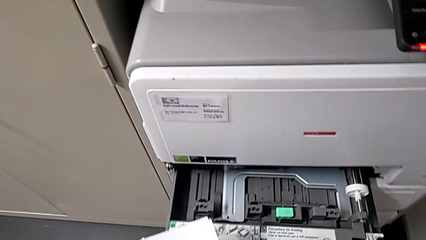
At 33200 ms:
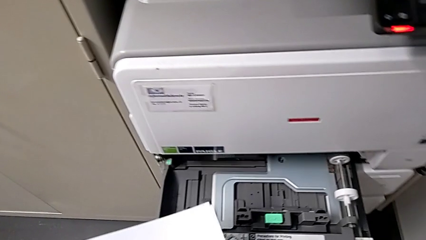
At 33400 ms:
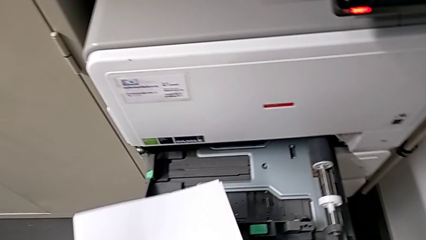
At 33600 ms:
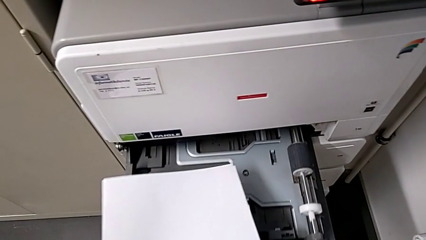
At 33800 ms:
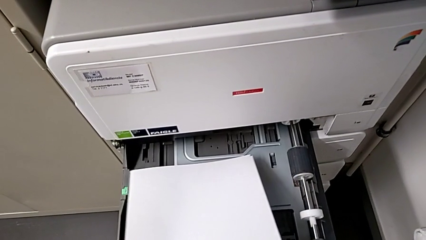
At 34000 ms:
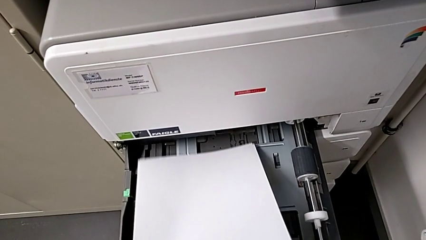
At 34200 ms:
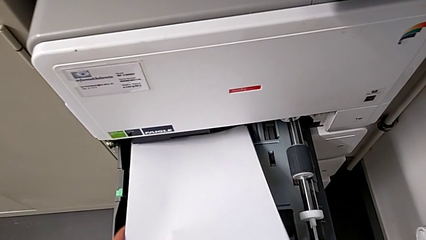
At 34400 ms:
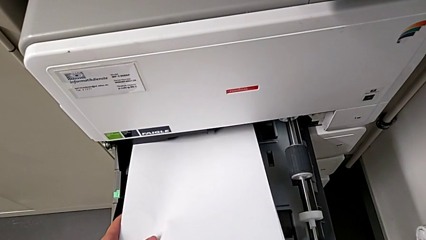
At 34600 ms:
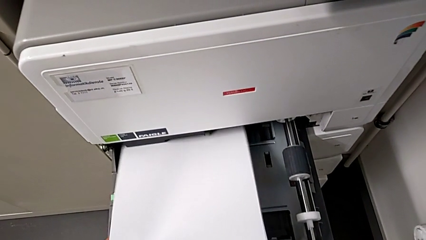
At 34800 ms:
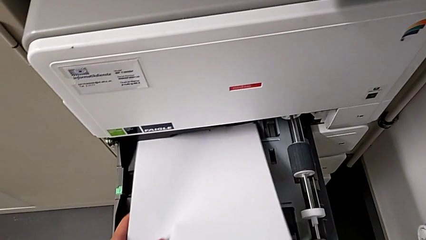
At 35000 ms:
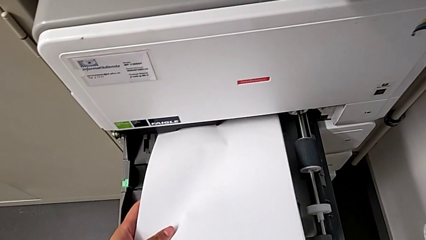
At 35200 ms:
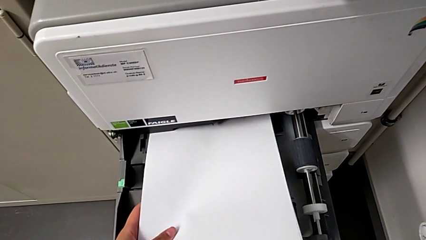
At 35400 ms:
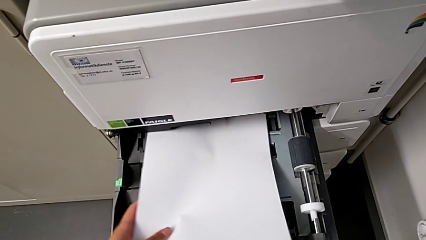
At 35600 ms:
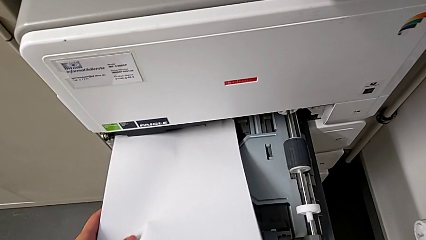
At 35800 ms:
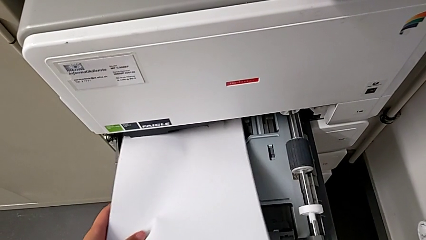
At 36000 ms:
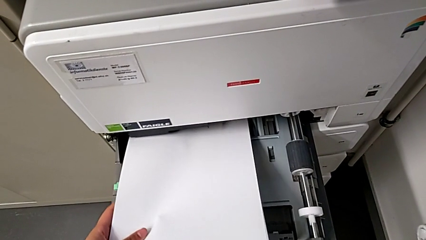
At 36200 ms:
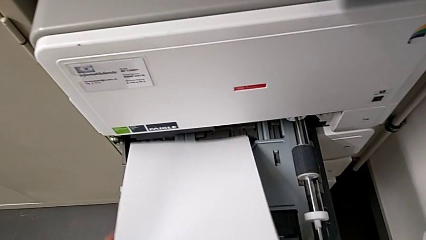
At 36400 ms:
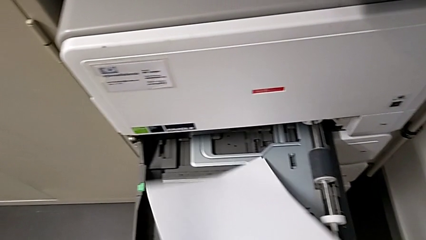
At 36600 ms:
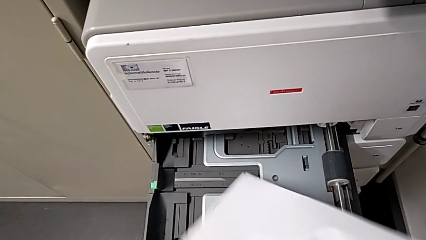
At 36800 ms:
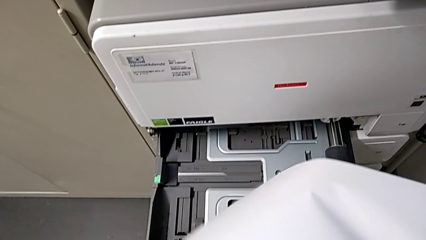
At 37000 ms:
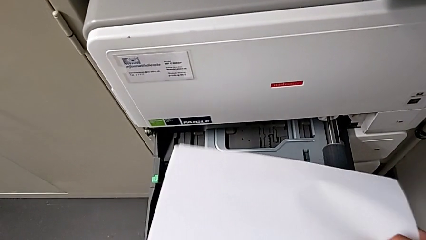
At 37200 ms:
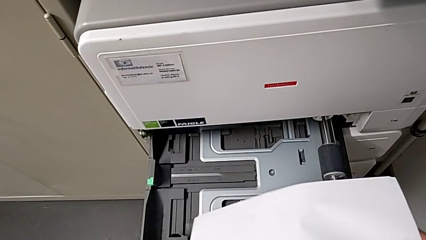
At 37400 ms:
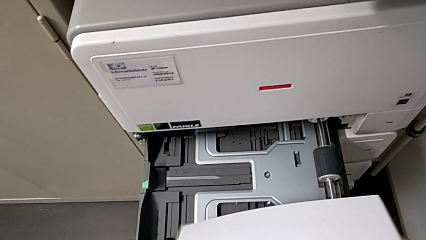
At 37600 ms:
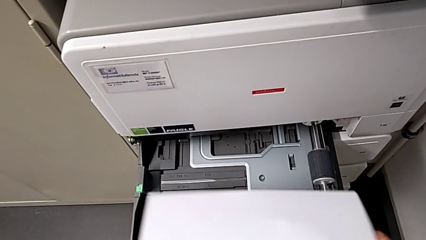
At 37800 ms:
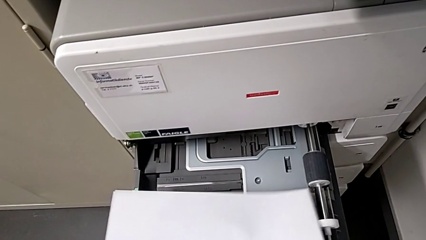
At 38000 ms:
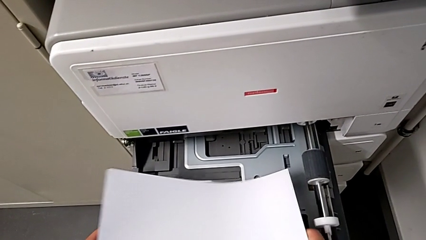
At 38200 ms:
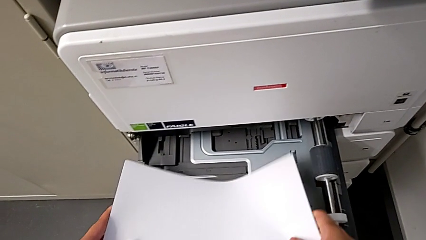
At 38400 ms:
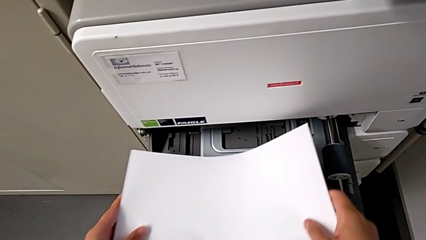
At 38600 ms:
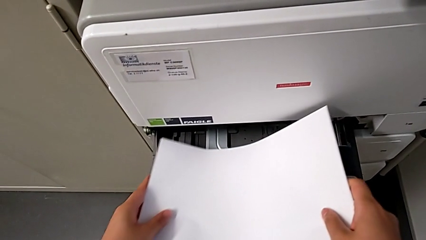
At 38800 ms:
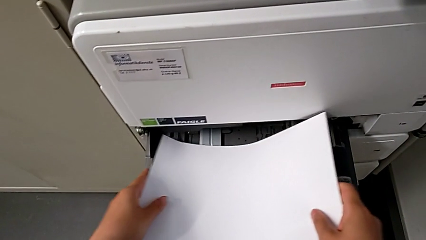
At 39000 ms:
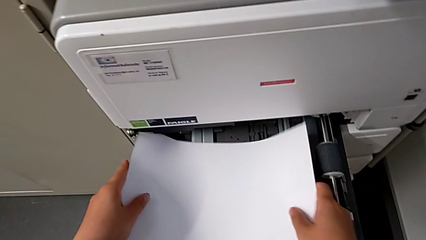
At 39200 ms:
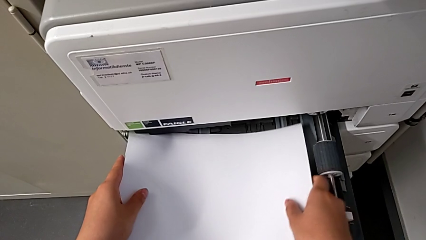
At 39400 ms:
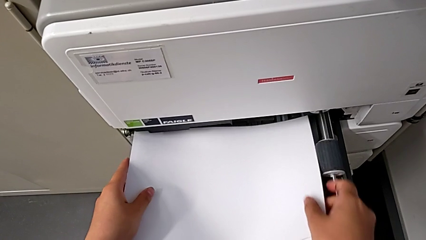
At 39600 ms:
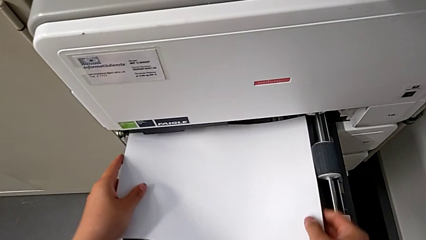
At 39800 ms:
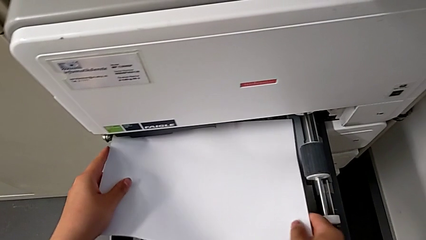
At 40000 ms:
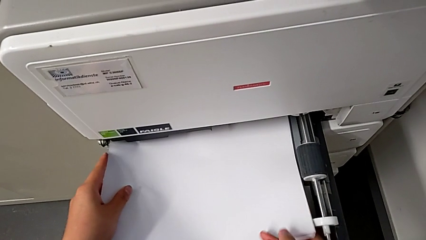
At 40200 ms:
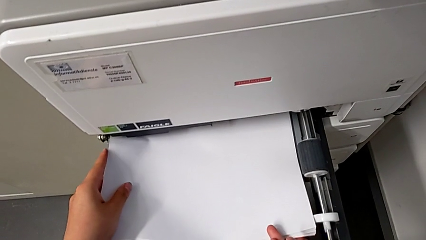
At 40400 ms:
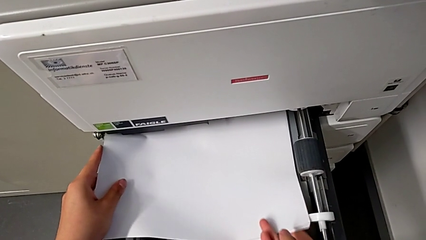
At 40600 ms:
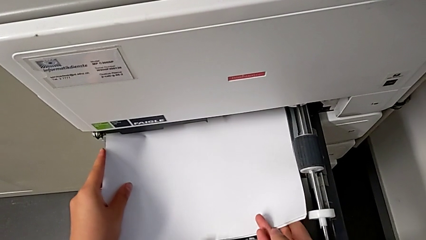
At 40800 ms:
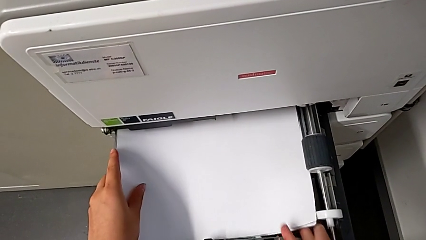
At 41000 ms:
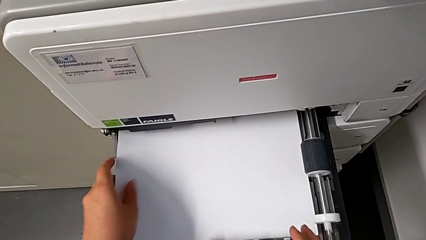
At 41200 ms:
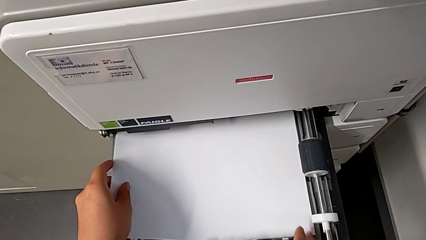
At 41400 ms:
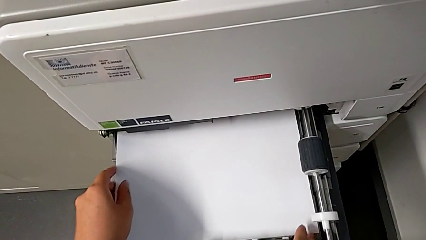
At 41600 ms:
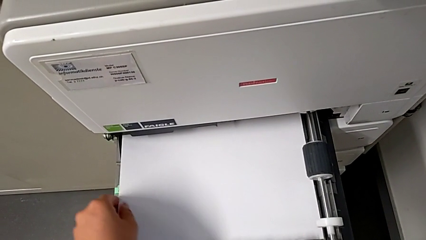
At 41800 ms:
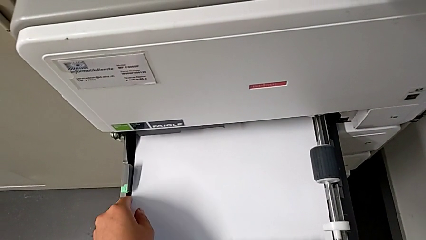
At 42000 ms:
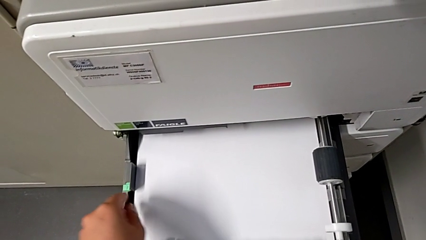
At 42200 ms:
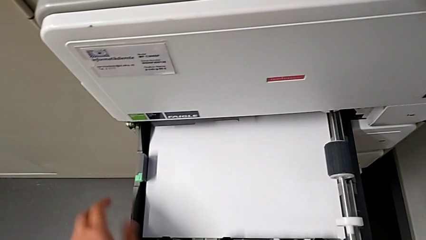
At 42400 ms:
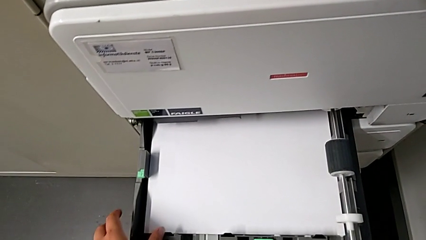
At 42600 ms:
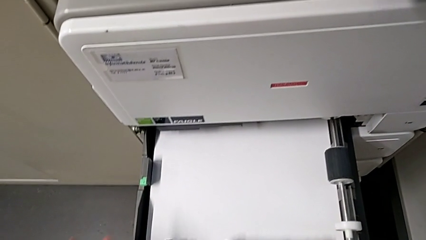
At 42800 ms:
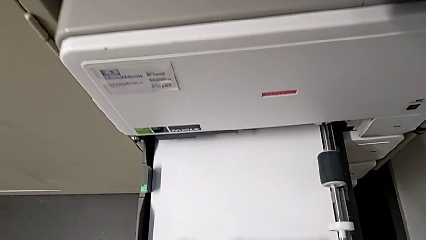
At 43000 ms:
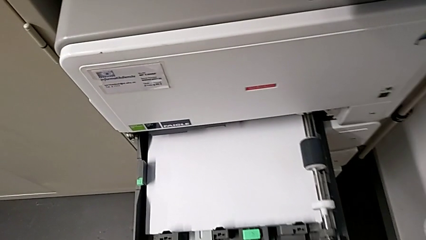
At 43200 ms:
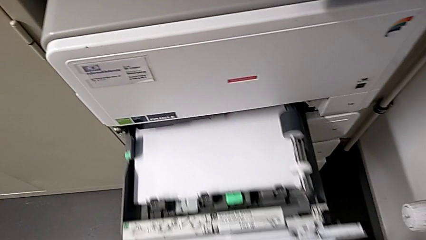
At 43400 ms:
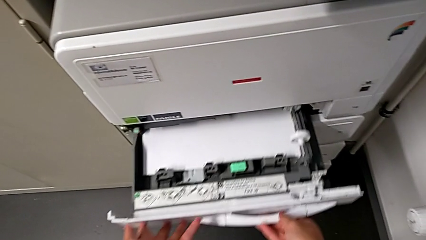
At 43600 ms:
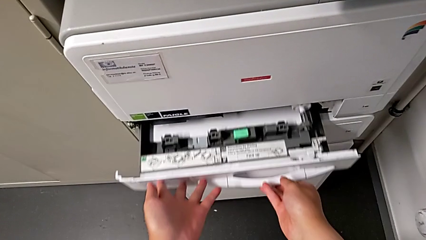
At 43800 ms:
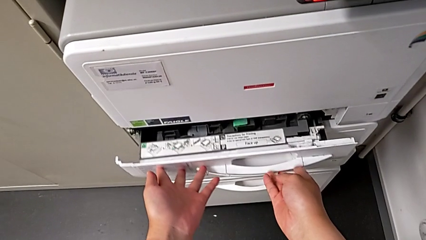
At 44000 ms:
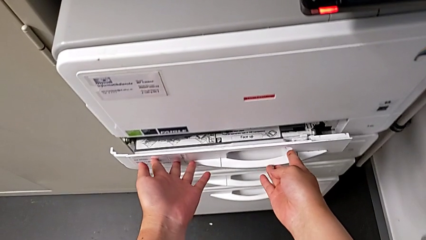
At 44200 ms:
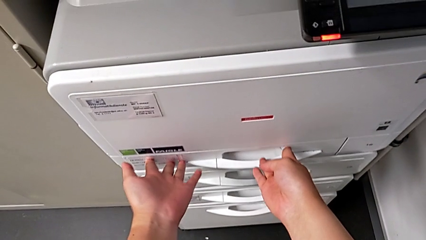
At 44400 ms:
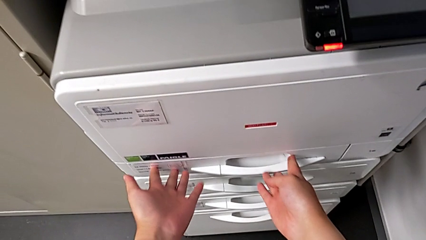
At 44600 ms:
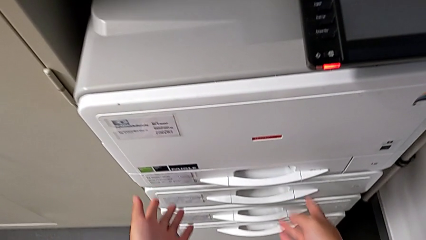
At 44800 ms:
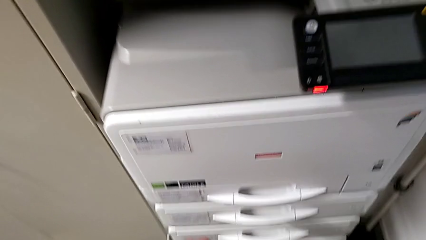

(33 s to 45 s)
The camera wearer is loading a paper stack onto the printer's paper tray. They open the first paper tray, wrongly insert the white paper stack, putting the paper stack vertically, load it and close the first paper tray.

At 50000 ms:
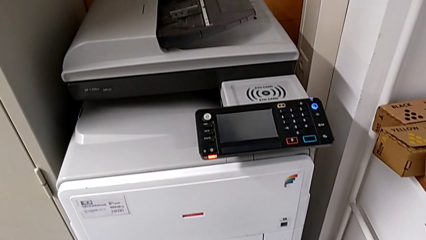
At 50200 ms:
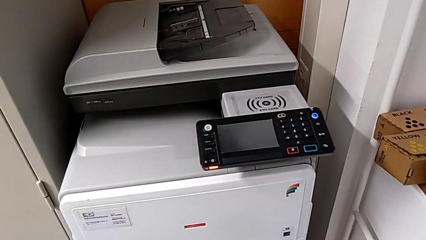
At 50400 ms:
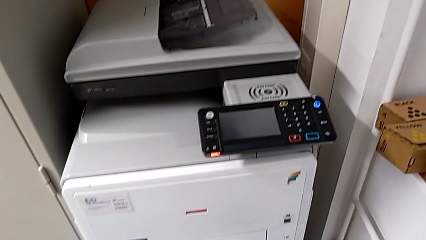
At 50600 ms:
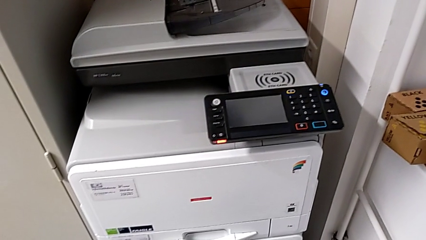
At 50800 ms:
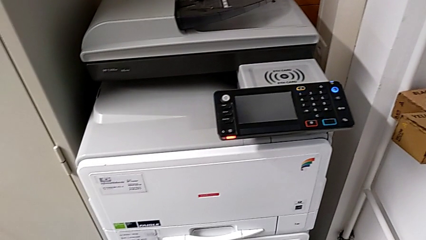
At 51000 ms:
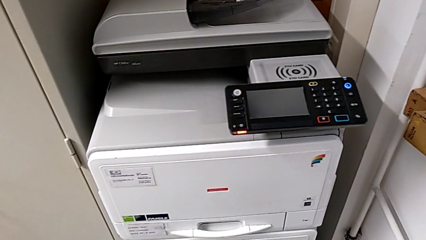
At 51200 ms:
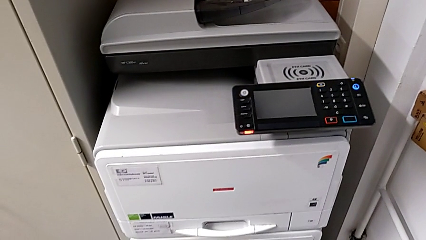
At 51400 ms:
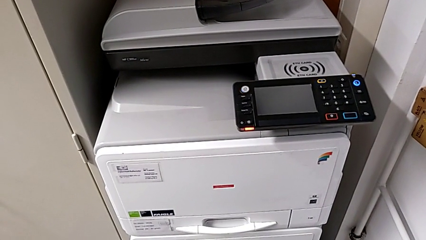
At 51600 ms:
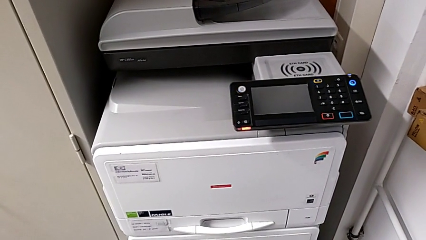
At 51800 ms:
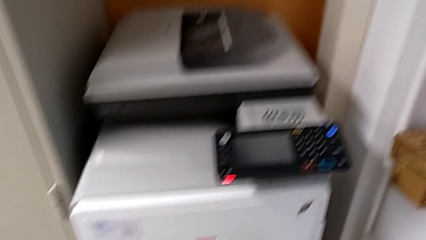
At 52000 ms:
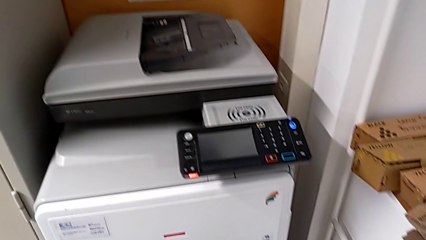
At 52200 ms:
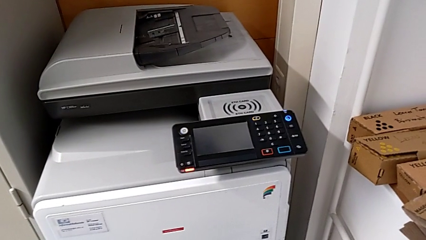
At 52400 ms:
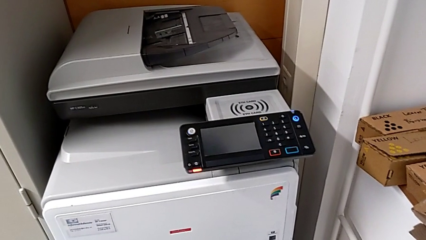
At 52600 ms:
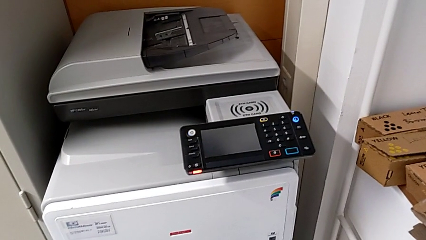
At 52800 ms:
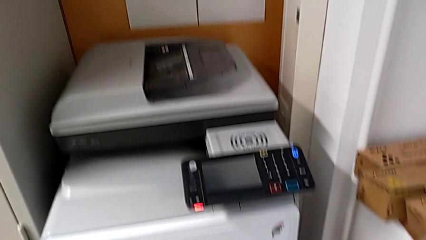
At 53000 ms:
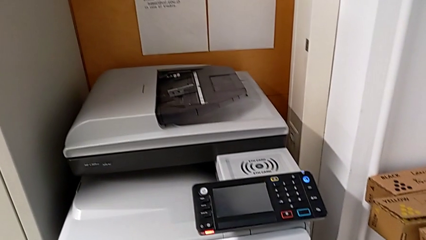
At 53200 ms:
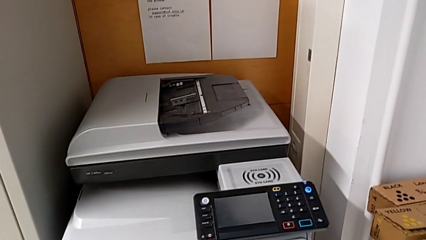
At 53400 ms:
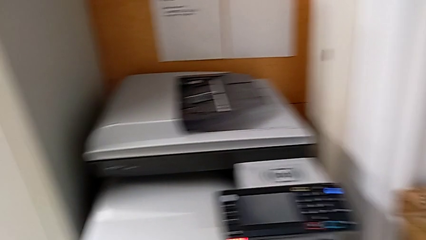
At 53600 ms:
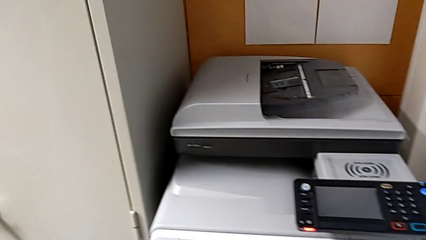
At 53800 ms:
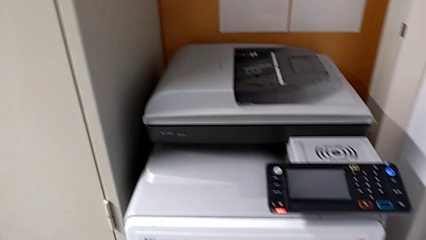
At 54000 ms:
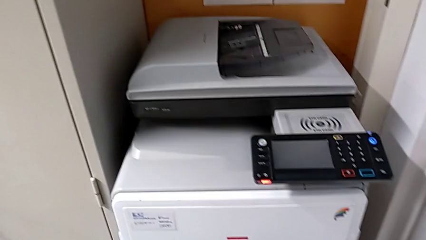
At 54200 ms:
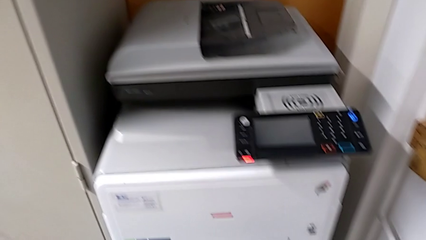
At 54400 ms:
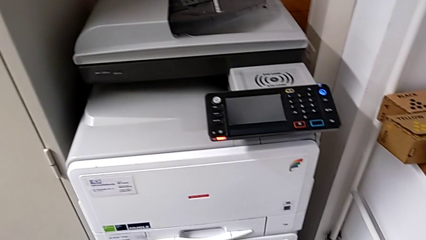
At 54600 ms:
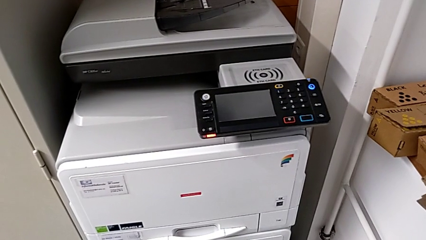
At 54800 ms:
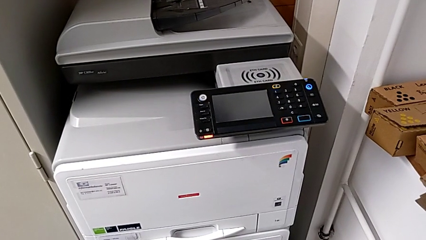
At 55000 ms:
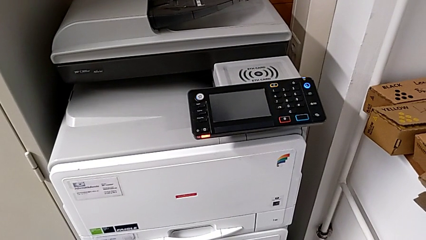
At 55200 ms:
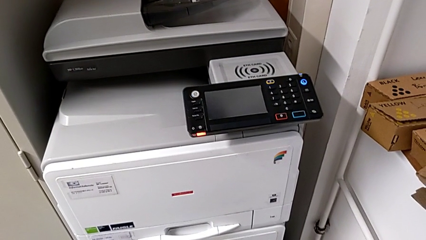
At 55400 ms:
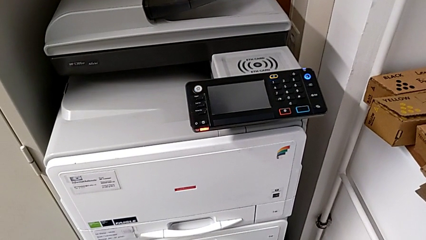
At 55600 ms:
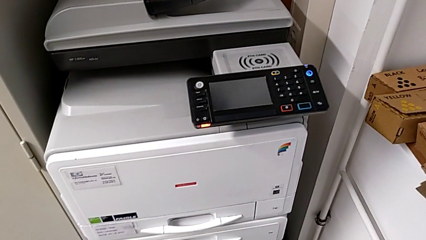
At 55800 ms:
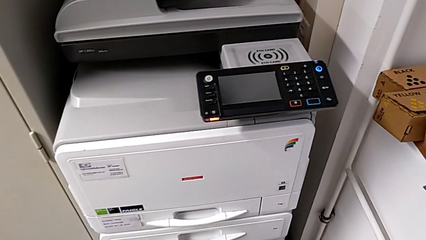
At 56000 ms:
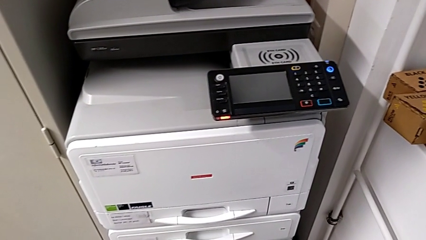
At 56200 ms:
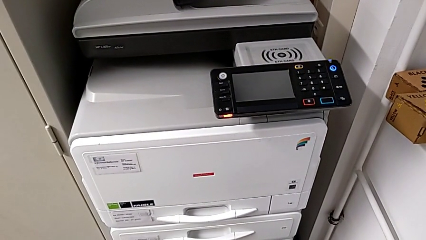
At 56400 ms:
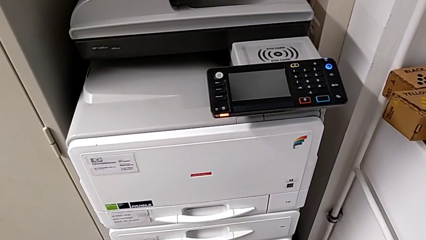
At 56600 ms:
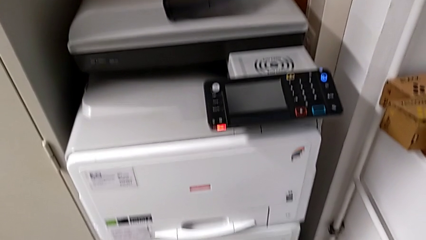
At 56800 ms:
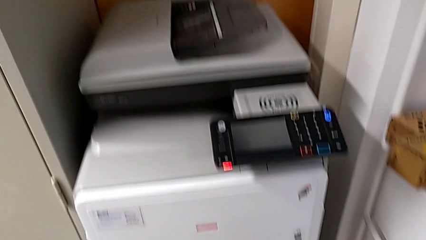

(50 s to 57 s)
The camera wearer is changing the black ink cartridge.
